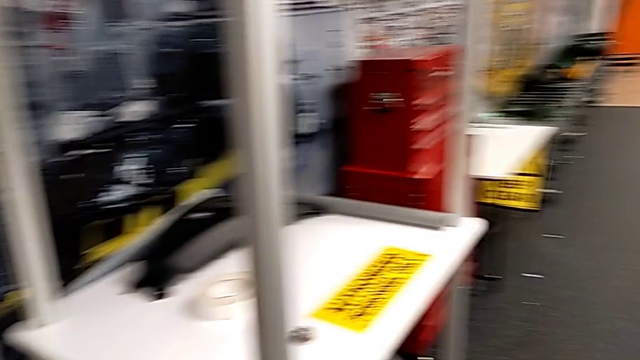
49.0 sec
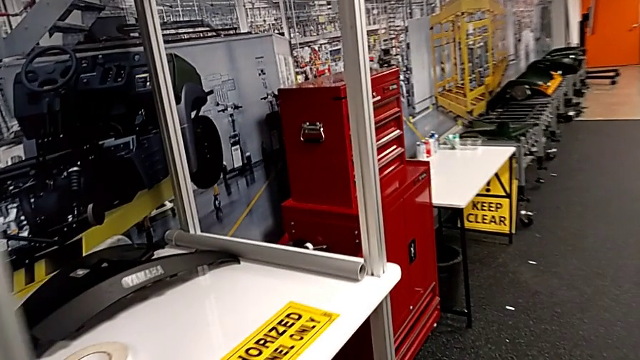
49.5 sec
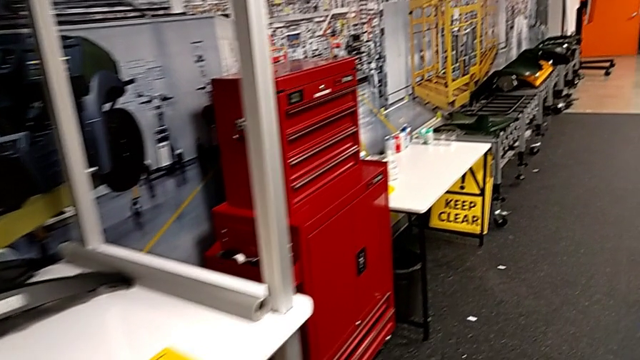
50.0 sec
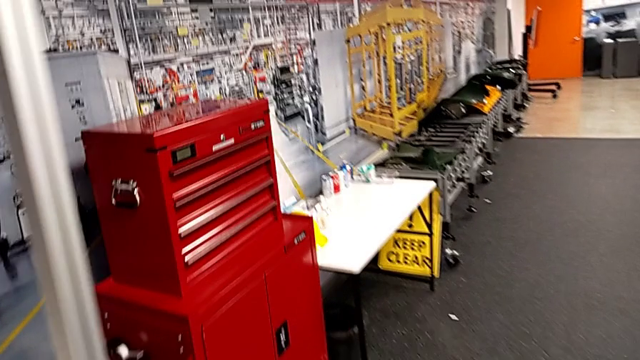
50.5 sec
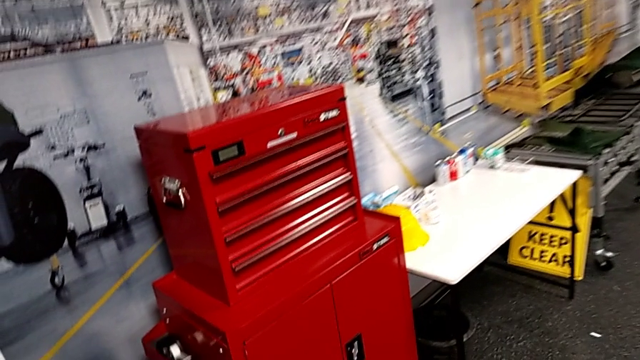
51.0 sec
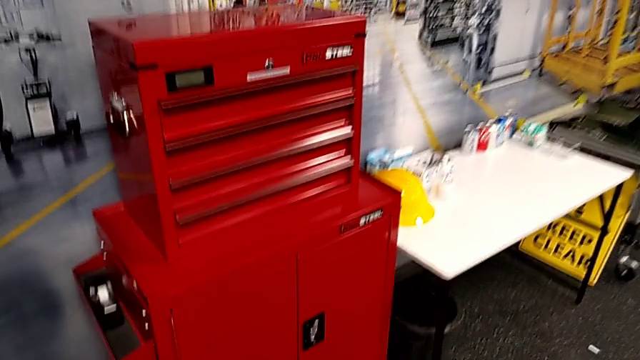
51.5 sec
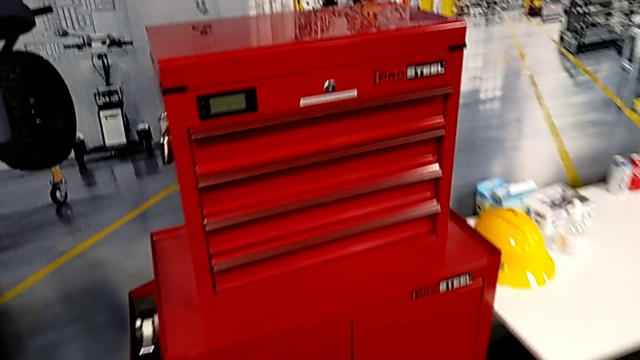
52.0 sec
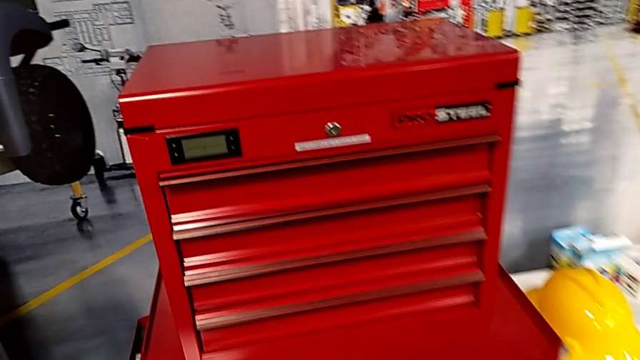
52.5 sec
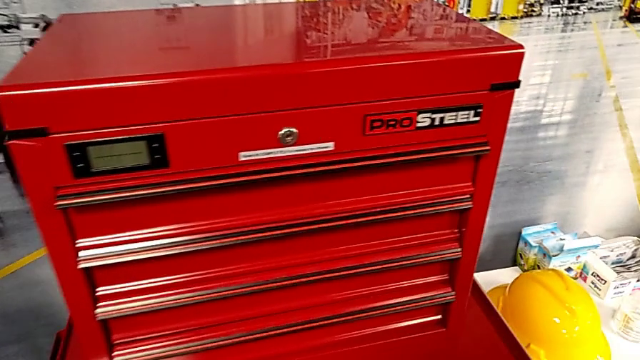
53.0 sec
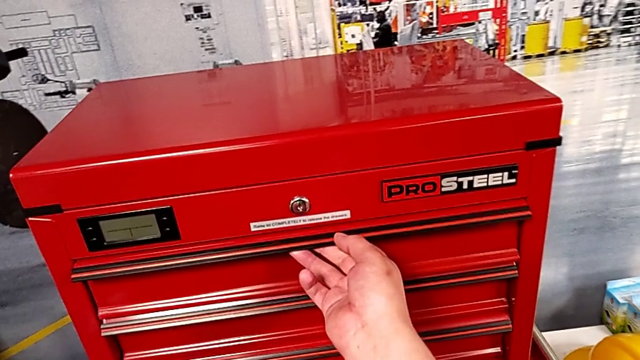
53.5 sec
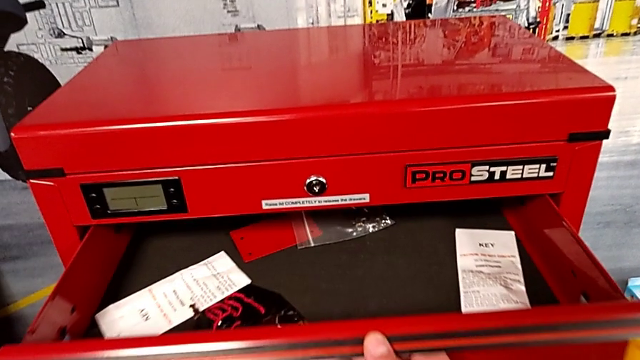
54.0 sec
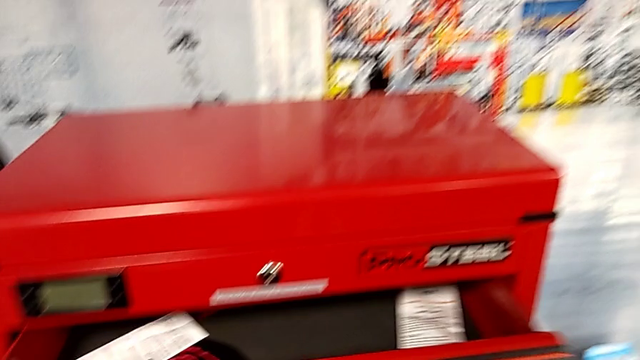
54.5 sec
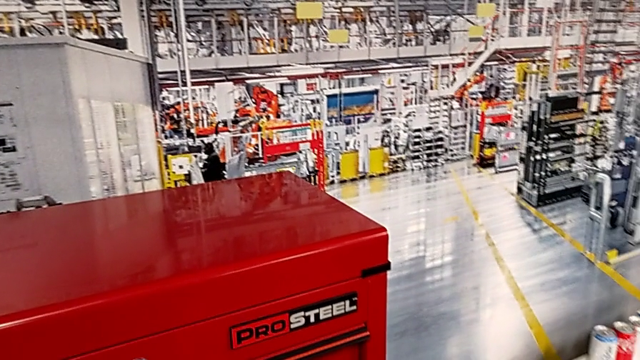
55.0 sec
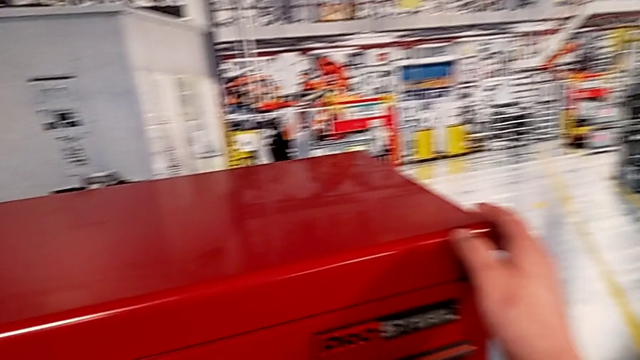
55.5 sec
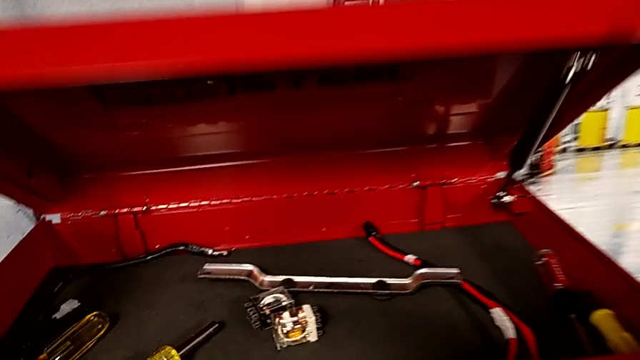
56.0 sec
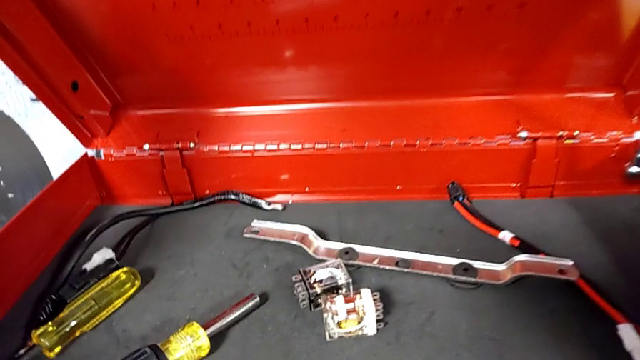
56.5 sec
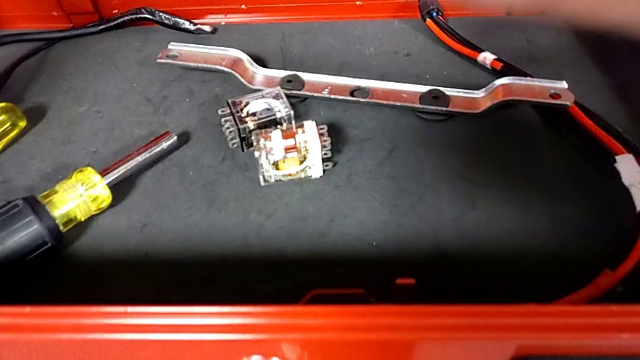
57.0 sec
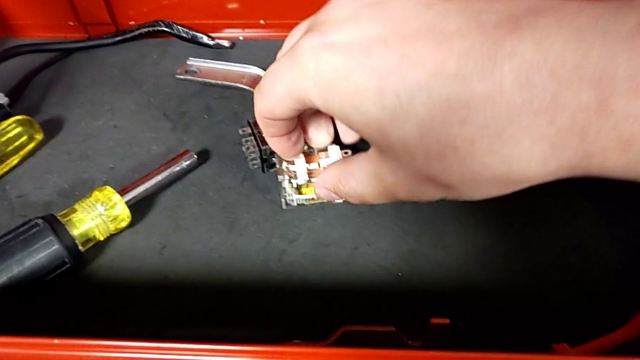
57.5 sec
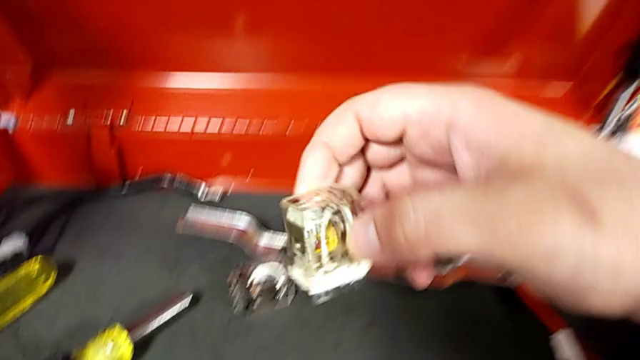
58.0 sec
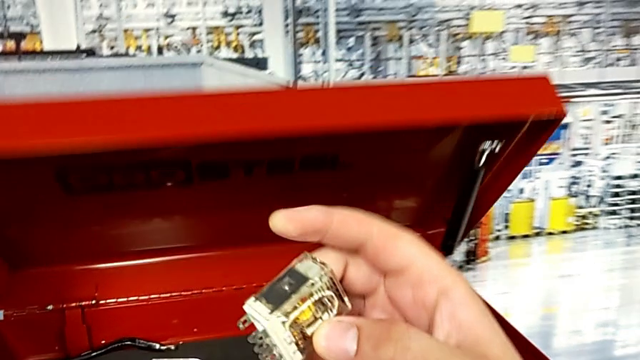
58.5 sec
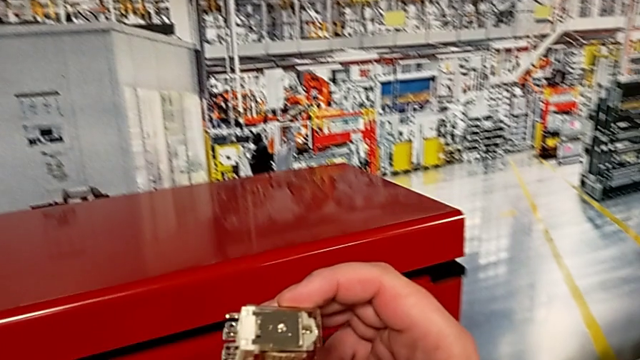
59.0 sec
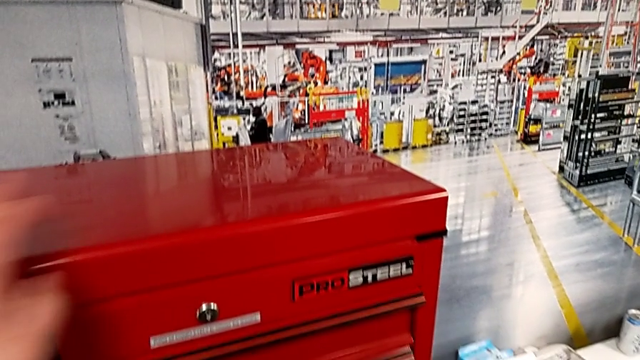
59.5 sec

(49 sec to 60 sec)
The camera wearer is replacing the circuit breaker that is damaged. They wrongly open the drawer, close it, open the toolbox, grab the circuit breaker with the right hand and close the toolbox with the left hand.

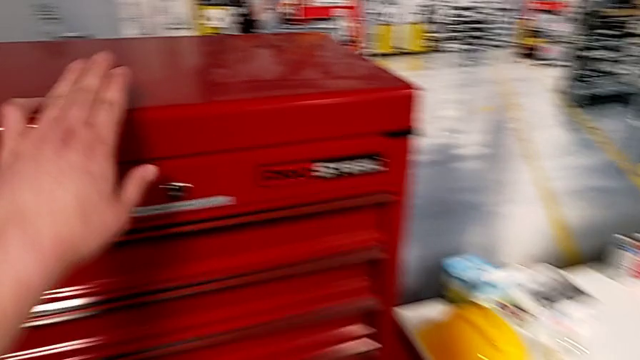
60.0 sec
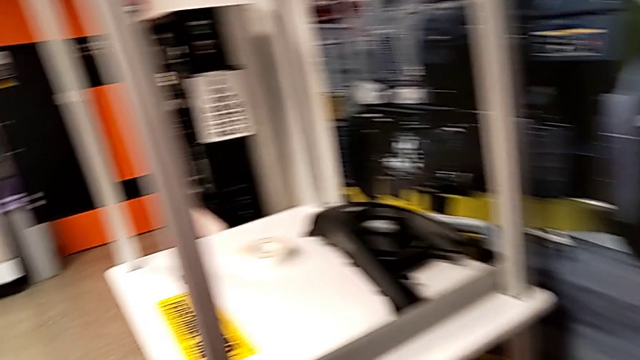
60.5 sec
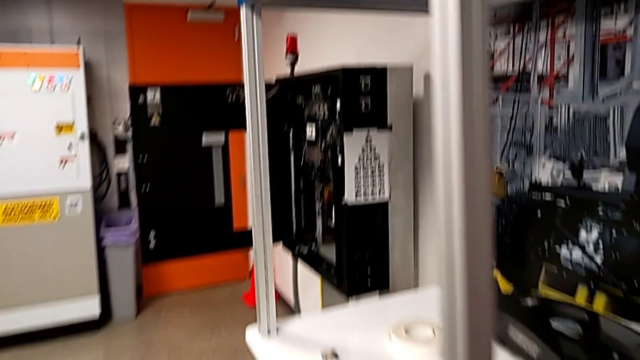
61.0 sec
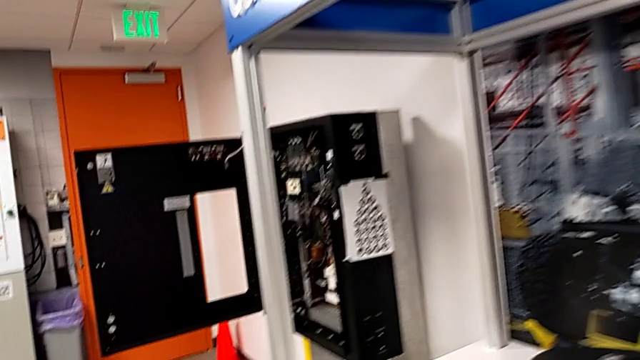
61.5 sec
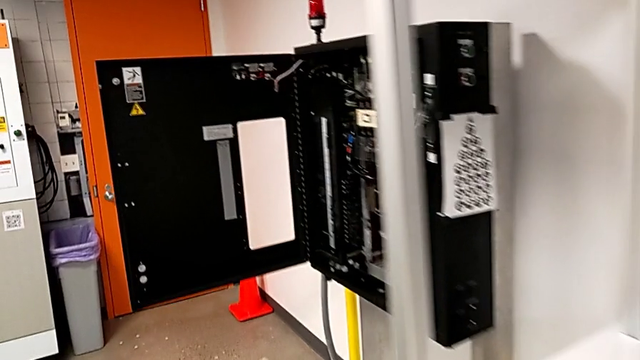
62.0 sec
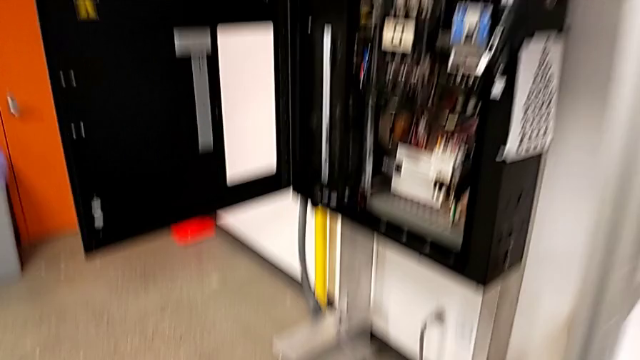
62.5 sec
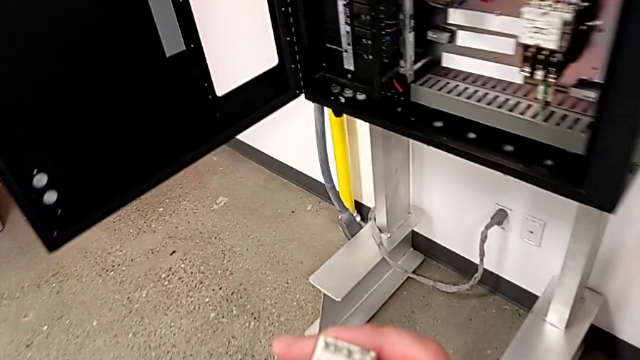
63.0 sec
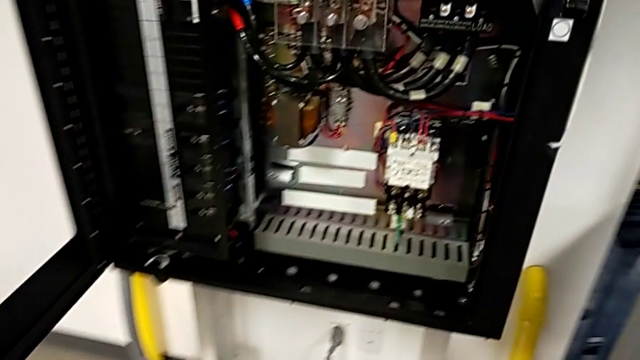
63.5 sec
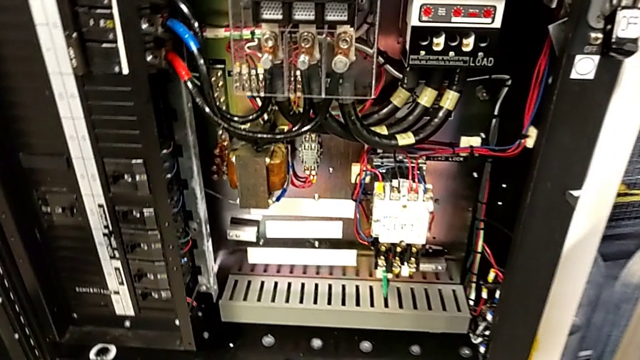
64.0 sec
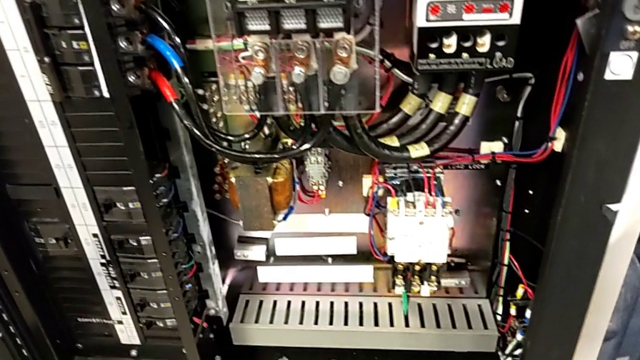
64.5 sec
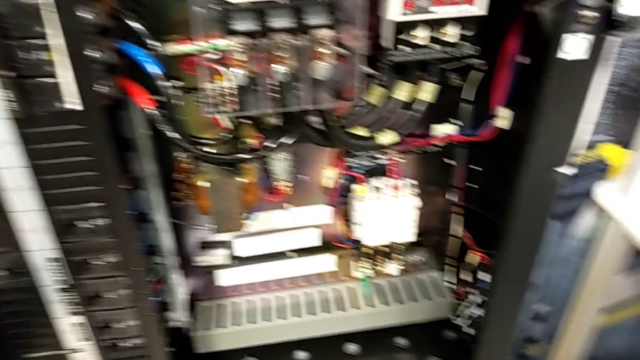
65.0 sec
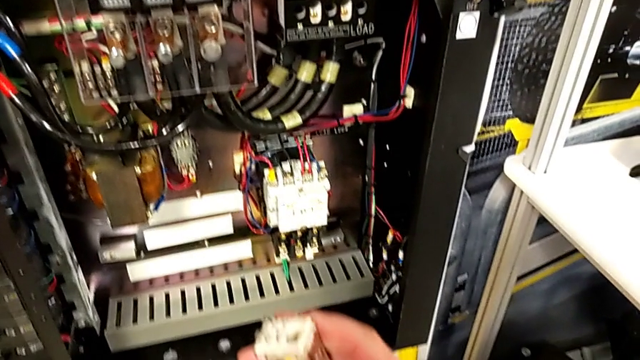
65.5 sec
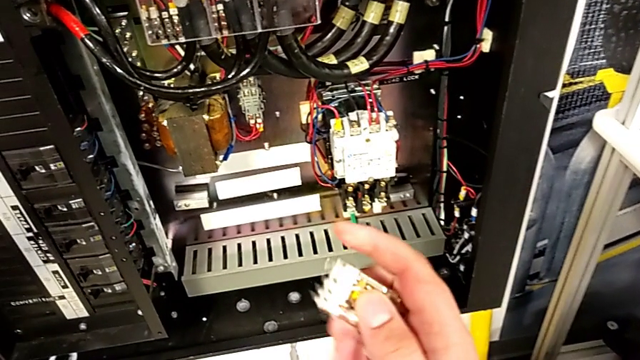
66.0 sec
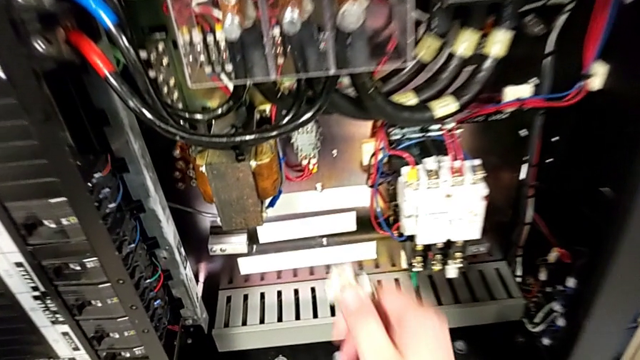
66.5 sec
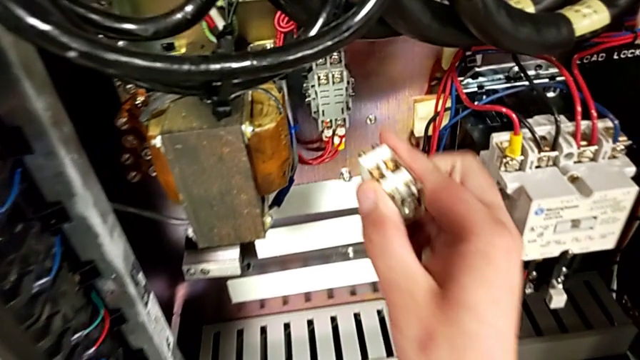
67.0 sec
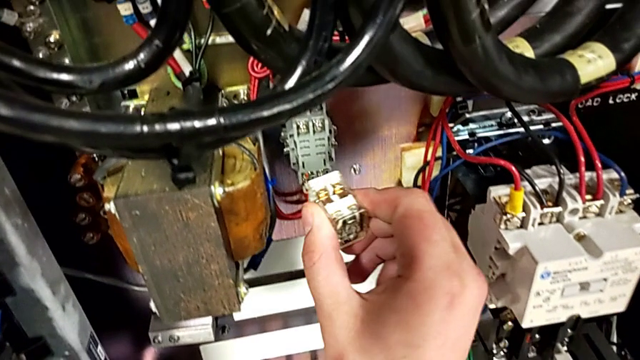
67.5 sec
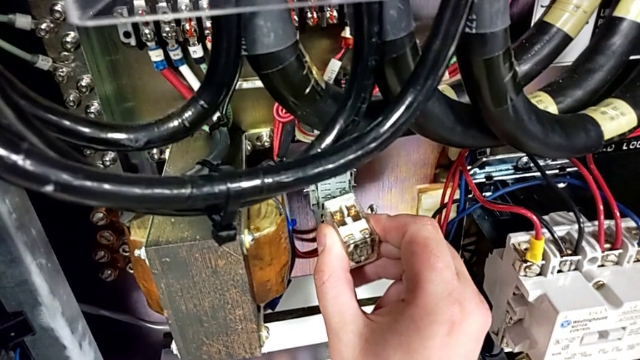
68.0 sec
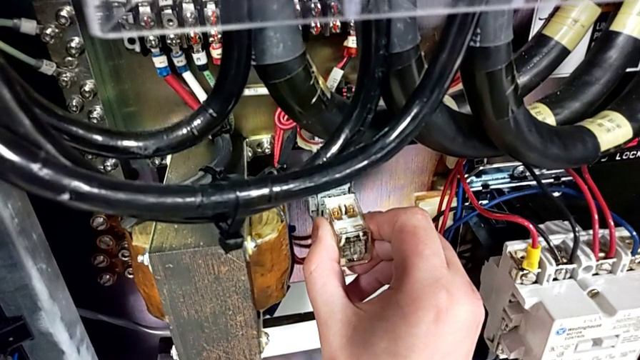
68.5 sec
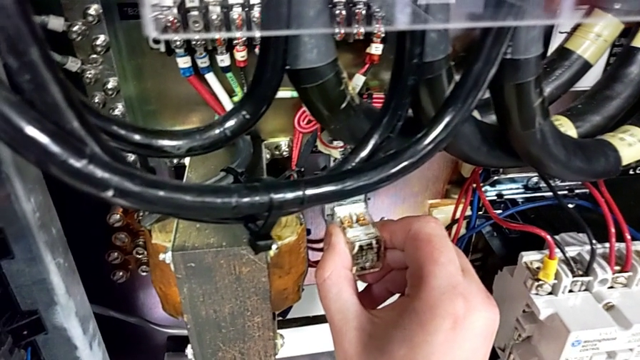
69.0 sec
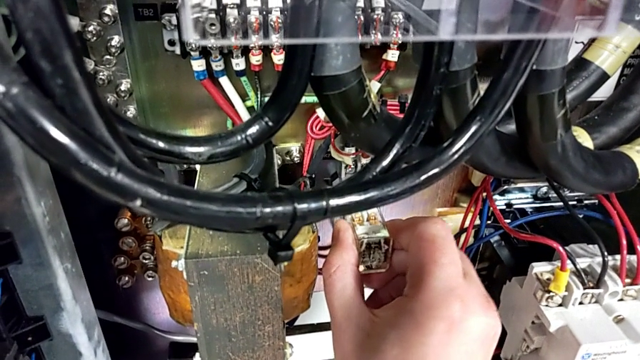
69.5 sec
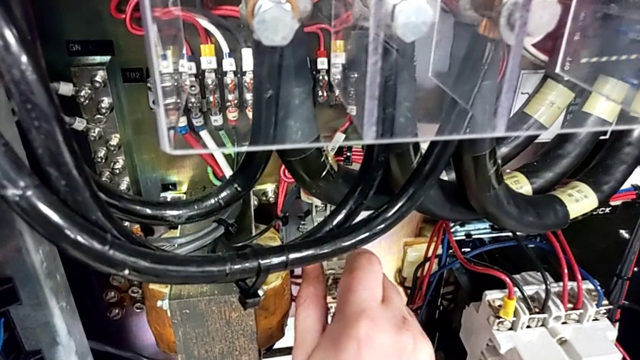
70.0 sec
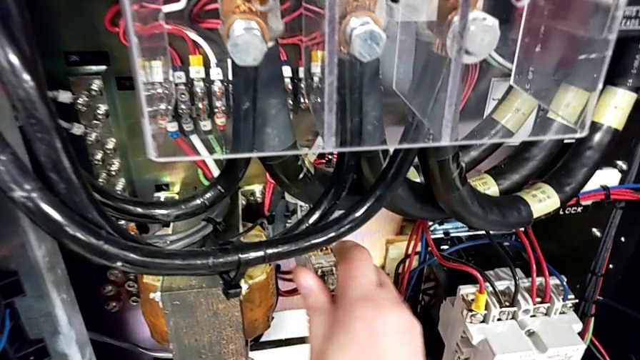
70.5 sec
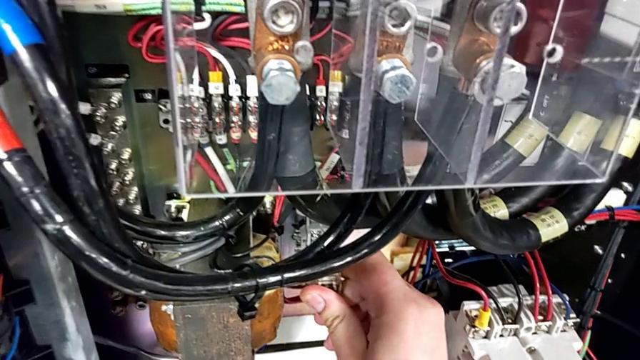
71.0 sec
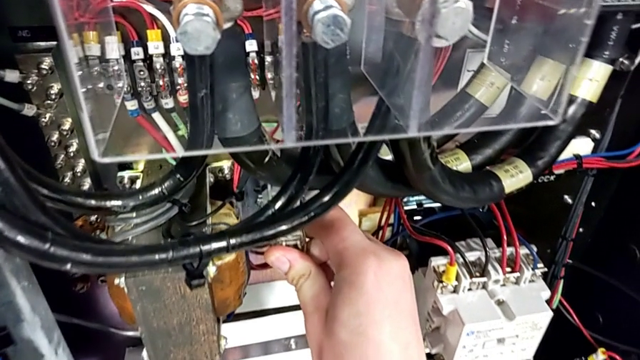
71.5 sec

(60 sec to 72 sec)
The camera wearer is replacing the circuit breaker that is damaged. They inspect the circuit breaker and assemble it.
